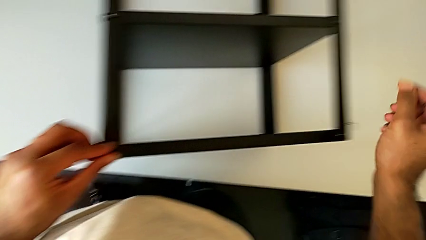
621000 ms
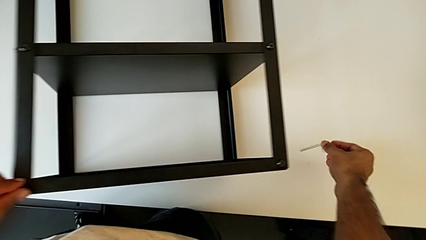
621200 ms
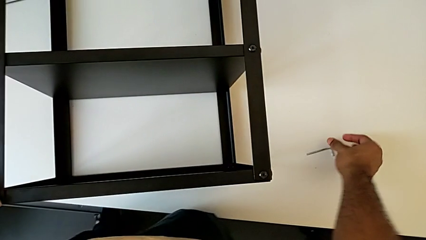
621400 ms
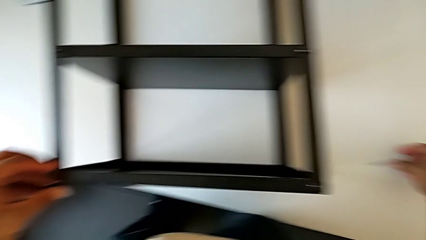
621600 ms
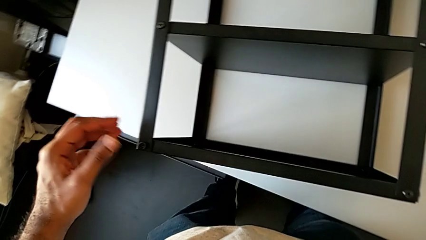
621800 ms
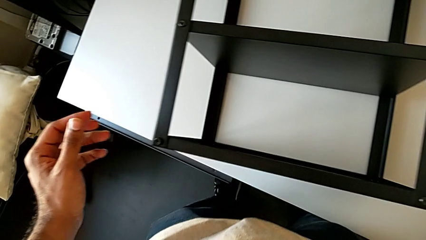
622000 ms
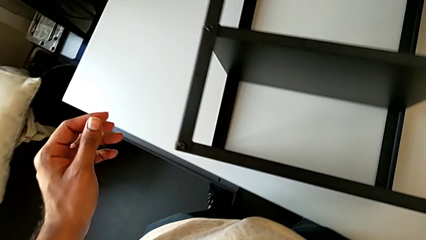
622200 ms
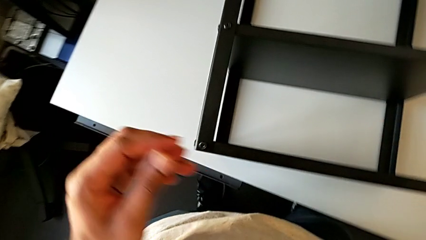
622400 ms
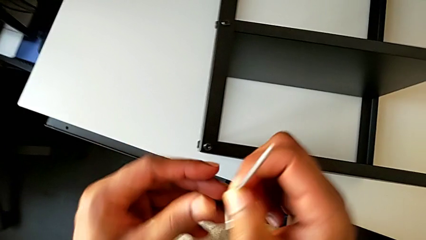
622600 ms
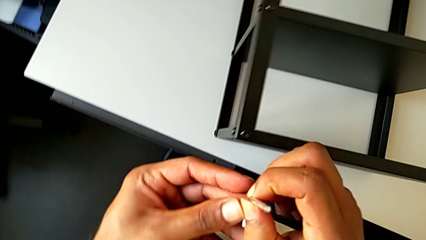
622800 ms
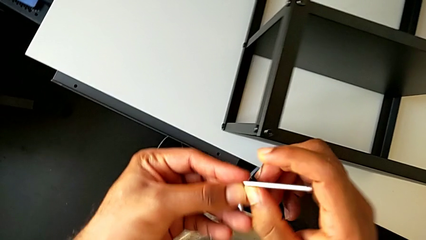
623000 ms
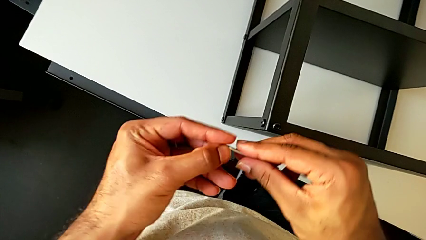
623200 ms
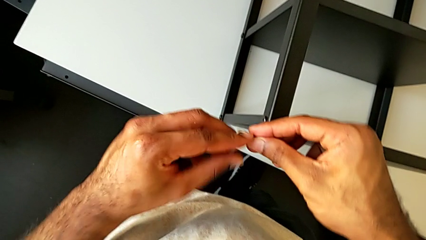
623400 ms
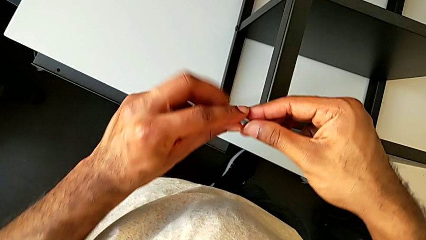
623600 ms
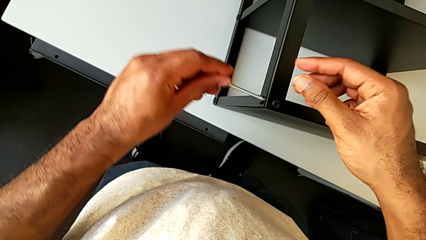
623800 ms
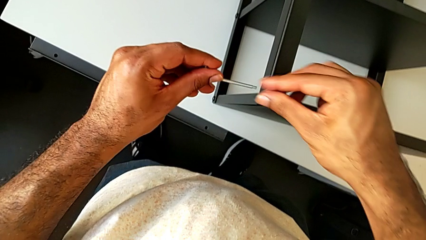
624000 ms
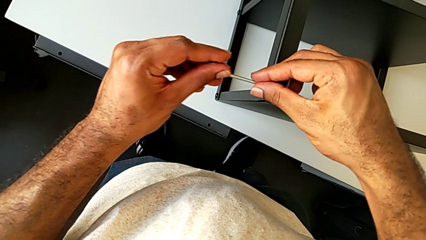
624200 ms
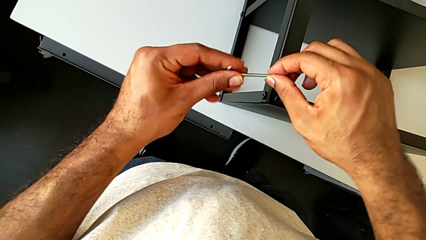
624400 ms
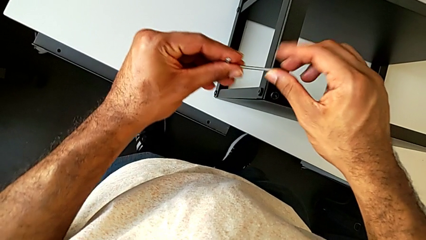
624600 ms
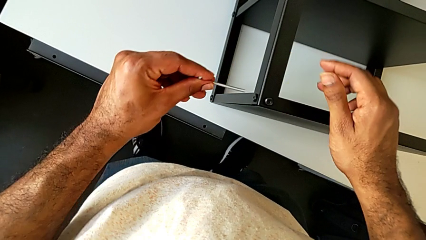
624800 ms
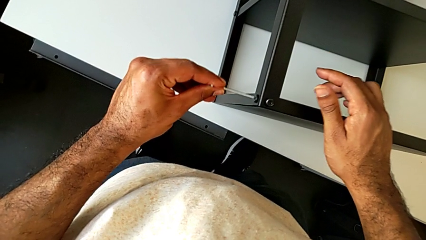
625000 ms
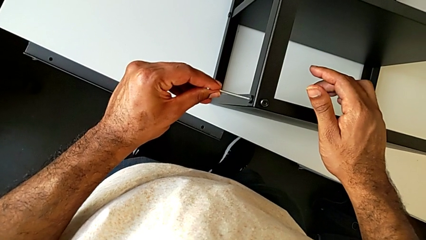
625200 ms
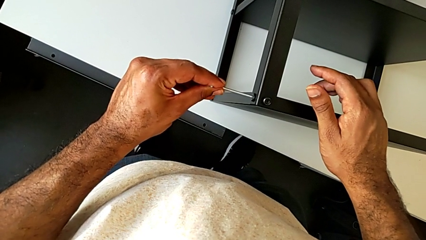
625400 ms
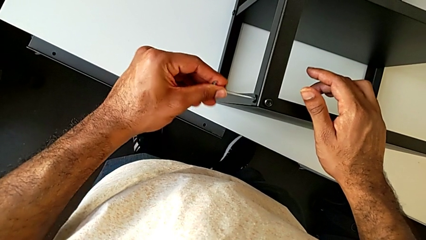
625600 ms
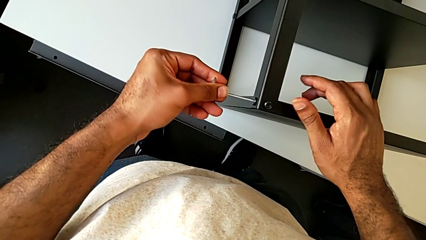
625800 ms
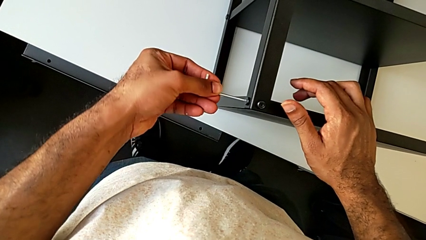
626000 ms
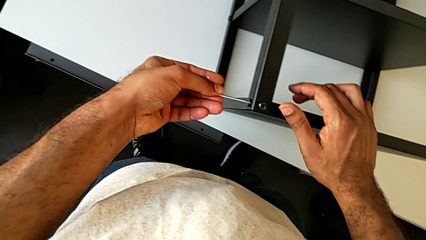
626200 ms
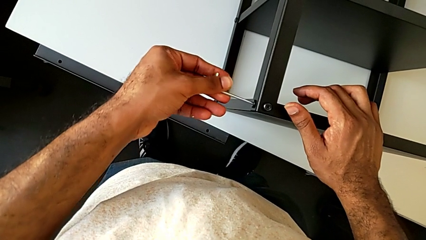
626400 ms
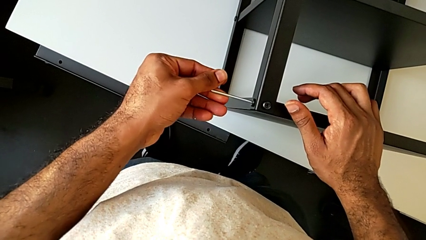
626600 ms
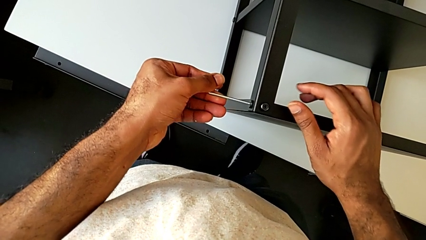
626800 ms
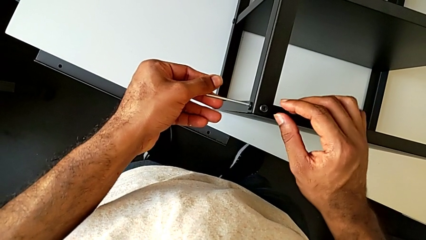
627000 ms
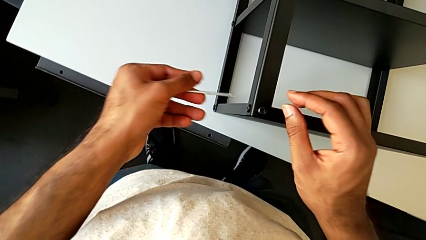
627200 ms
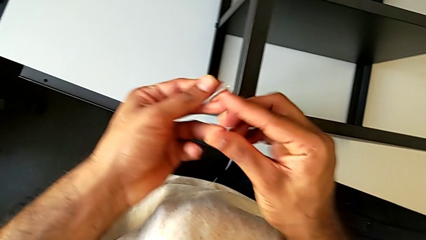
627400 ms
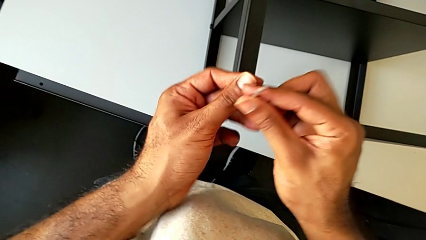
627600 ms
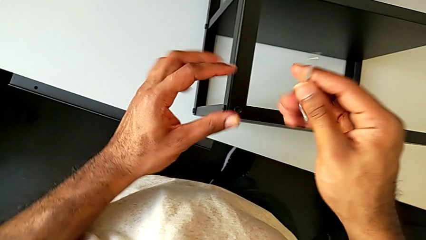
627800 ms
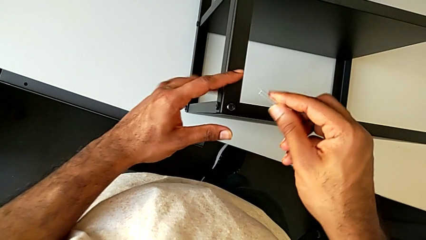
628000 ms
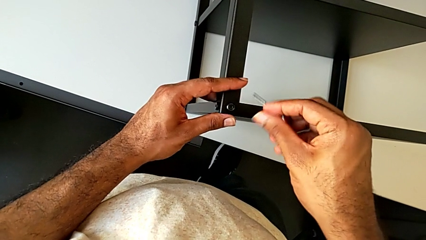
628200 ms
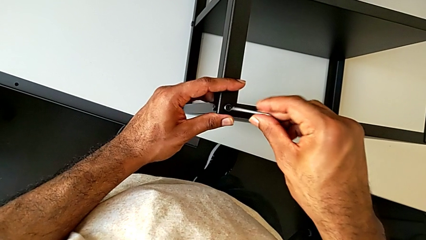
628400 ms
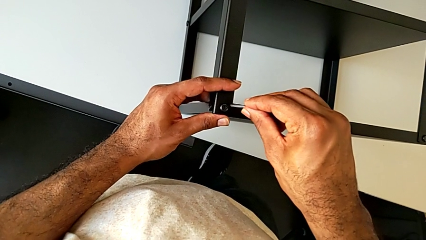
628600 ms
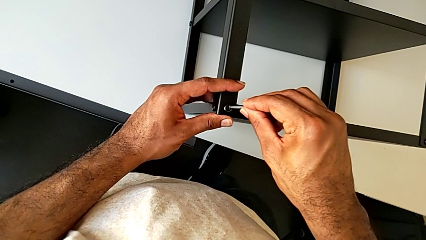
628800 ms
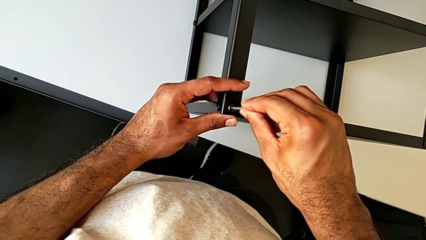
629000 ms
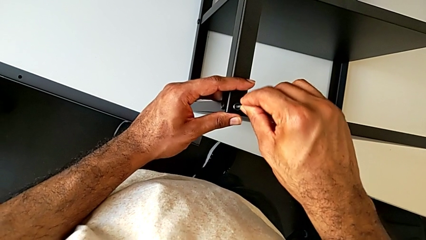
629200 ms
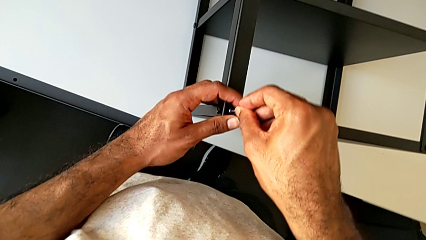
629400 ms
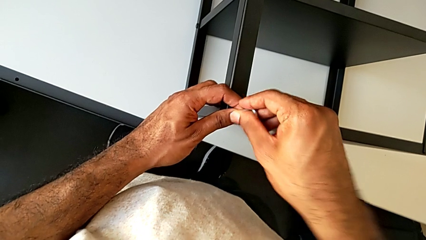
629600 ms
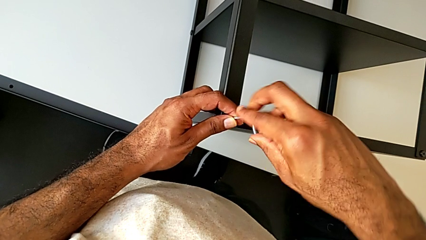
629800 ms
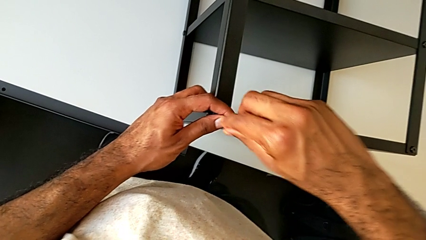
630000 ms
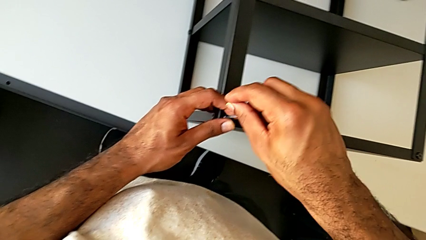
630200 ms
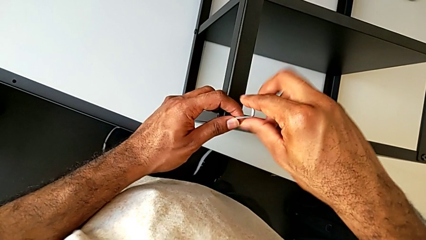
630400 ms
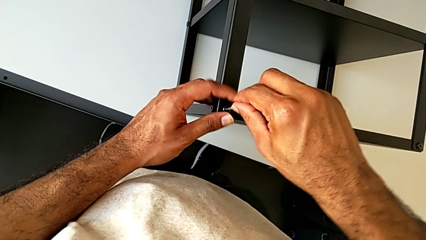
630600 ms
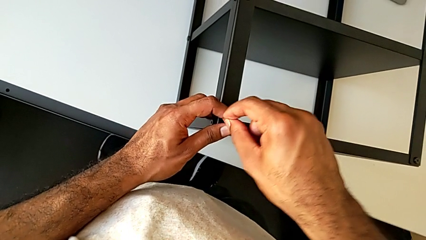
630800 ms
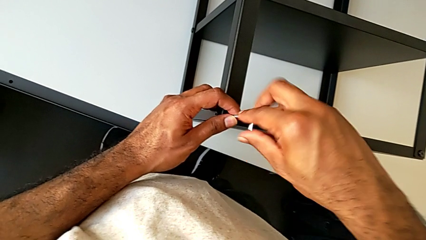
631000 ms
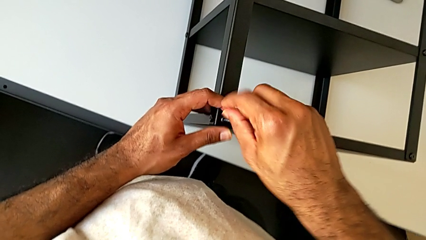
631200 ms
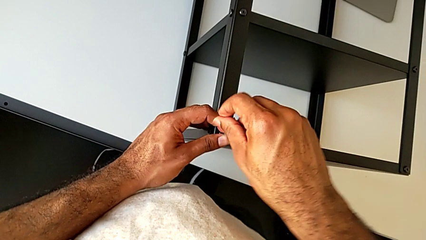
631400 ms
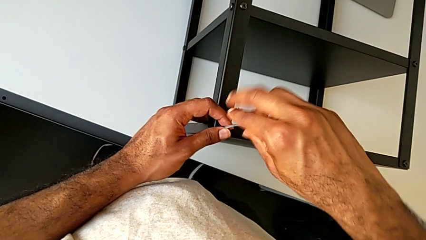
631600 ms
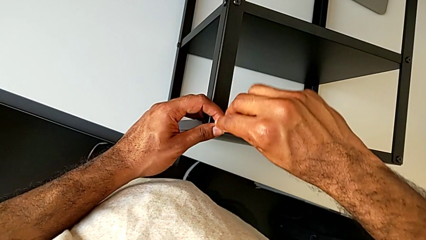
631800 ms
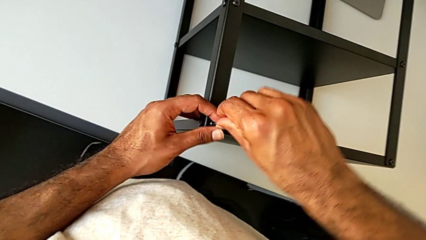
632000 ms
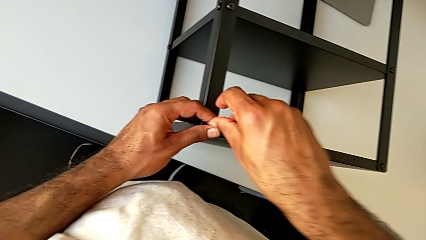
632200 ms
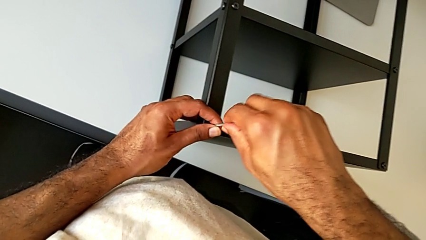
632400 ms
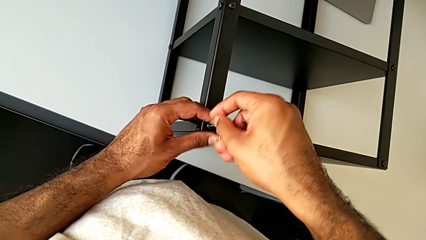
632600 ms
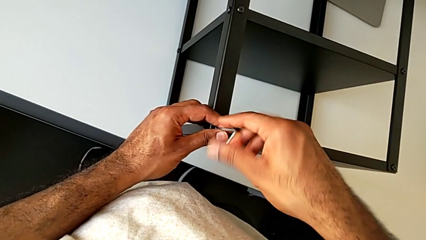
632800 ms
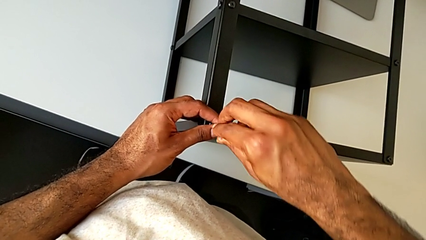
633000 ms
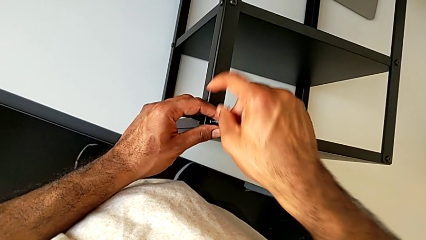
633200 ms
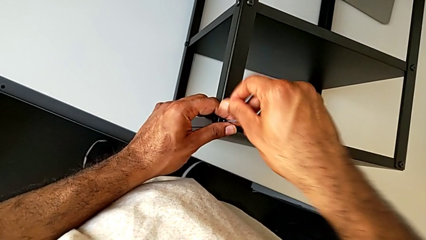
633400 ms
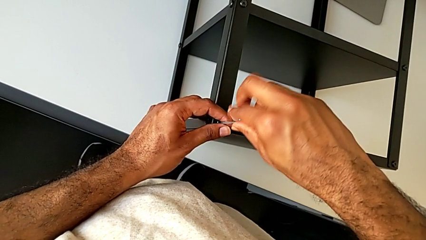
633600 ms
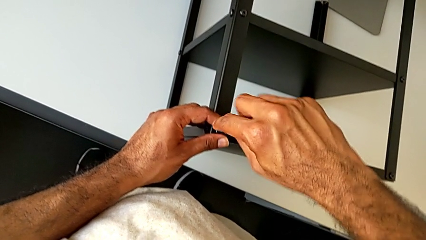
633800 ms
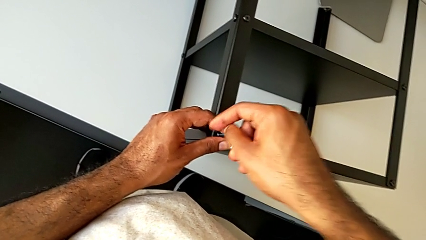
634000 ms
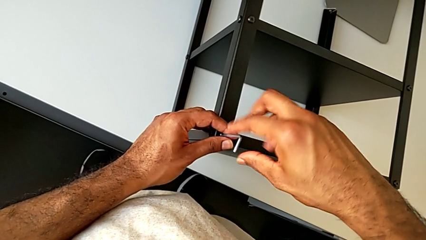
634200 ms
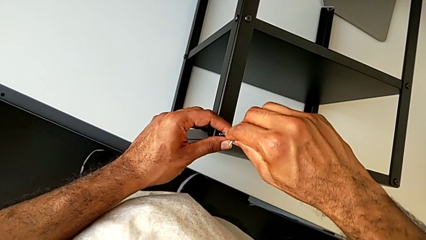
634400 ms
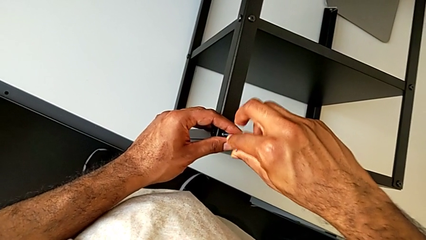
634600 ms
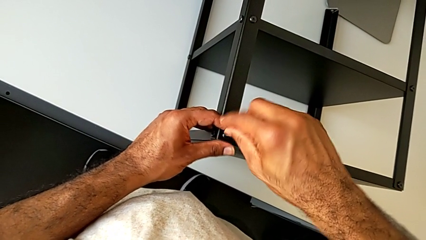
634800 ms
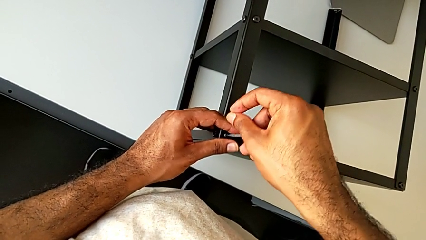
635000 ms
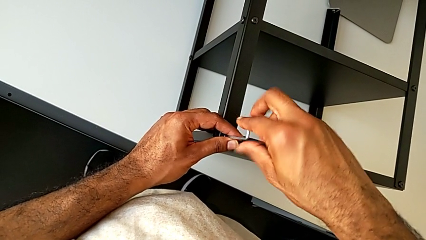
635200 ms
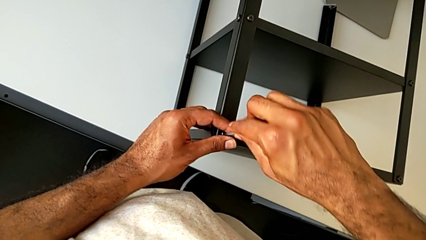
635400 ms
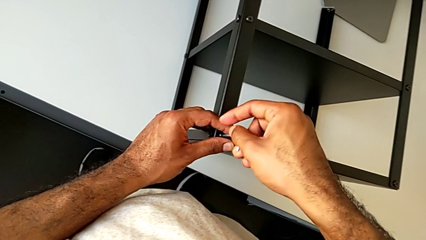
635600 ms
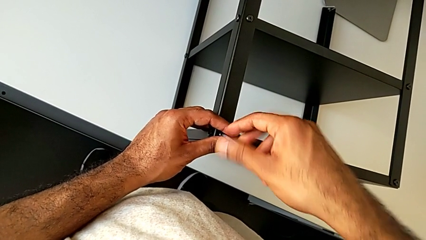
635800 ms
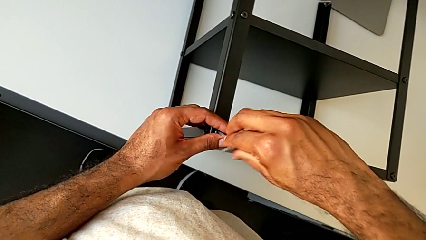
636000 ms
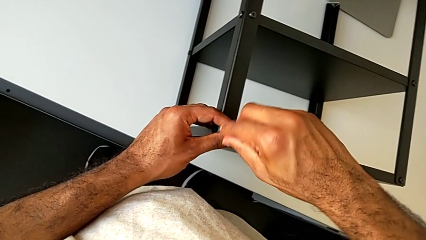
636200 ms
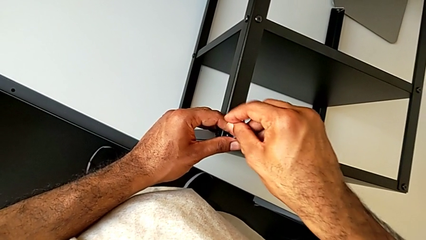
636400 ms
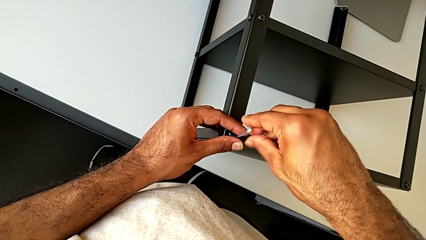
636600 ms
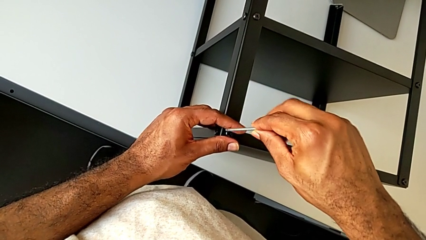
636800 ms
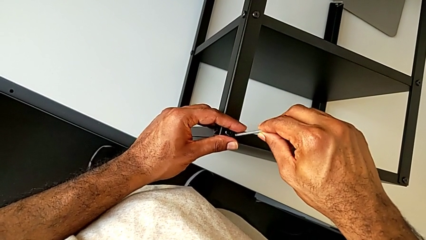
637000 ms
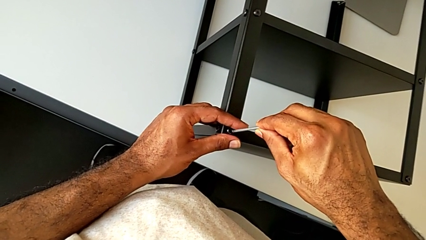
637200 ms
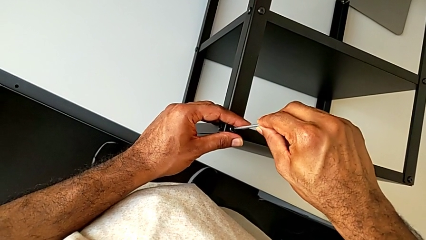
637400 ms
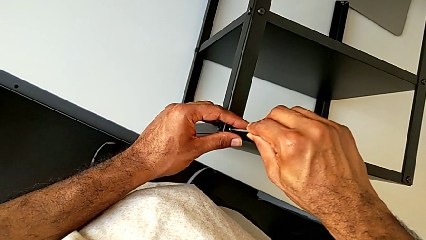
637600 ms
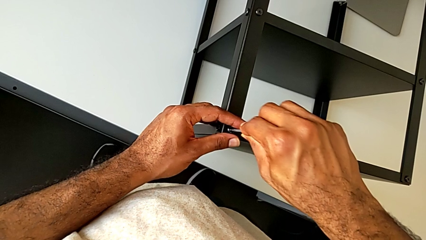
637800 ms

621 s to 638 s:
The camera wearer is screwing the legs of the nightstand to the top tray. They grab the Allen wrench twice, insert it and begin to screw the hex socket head.
